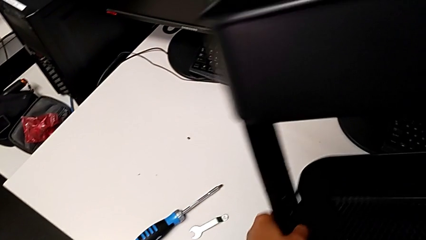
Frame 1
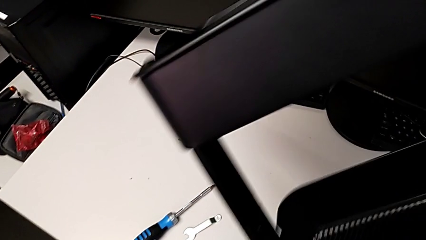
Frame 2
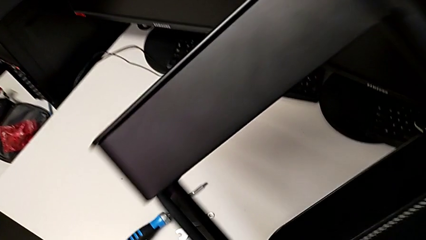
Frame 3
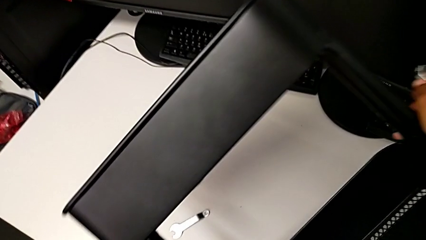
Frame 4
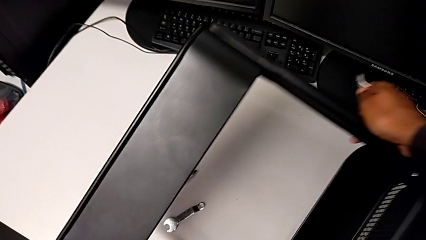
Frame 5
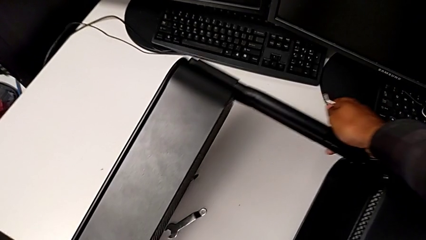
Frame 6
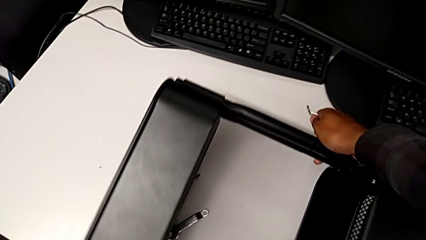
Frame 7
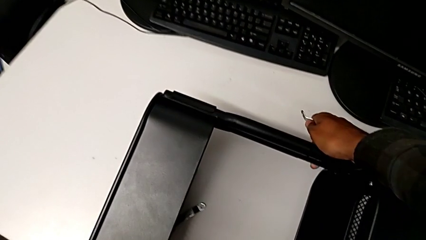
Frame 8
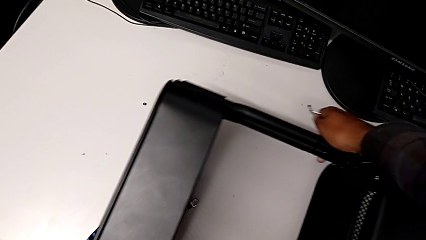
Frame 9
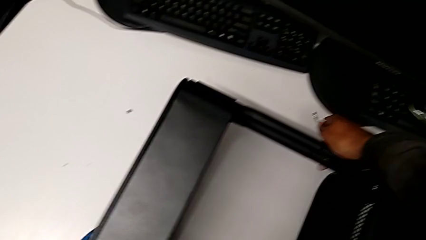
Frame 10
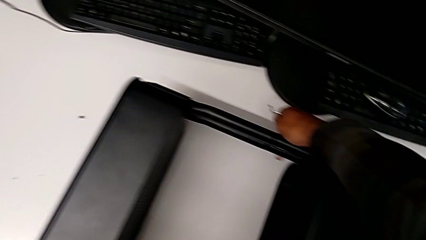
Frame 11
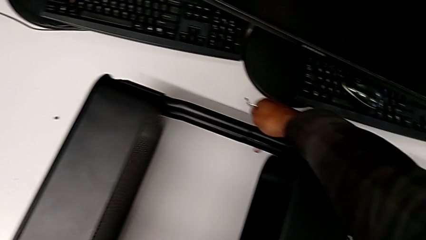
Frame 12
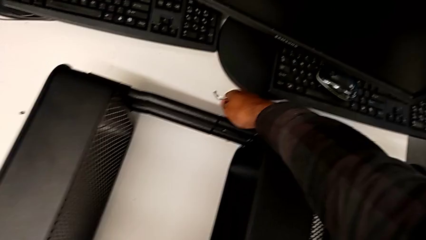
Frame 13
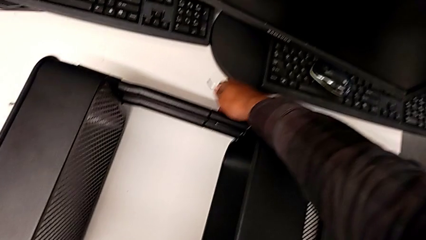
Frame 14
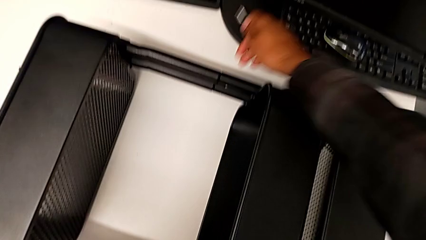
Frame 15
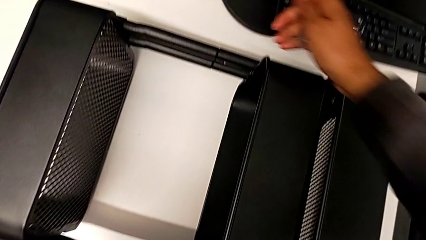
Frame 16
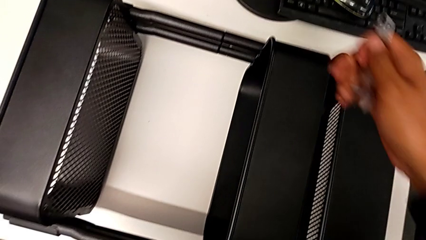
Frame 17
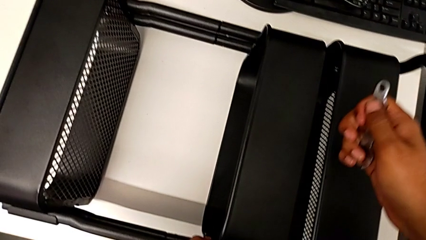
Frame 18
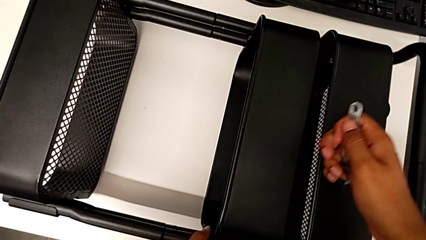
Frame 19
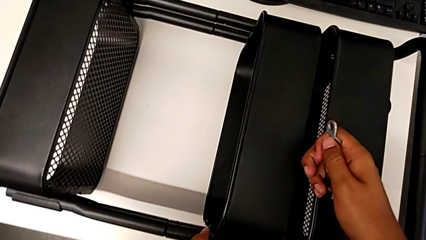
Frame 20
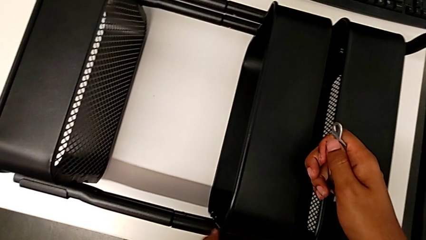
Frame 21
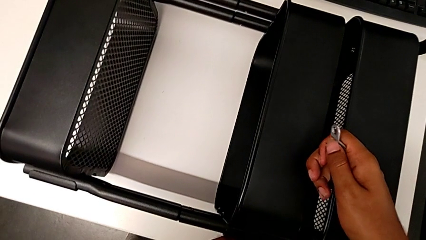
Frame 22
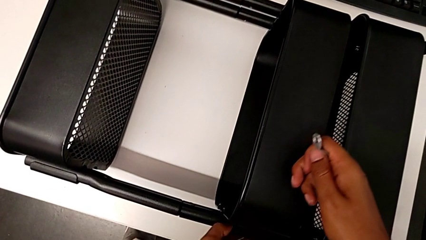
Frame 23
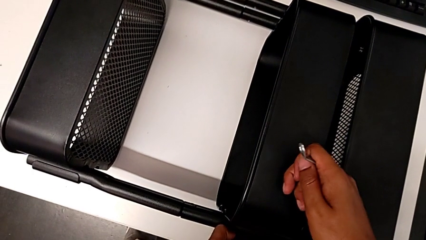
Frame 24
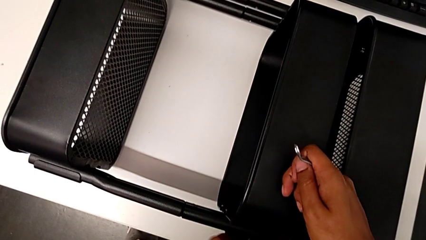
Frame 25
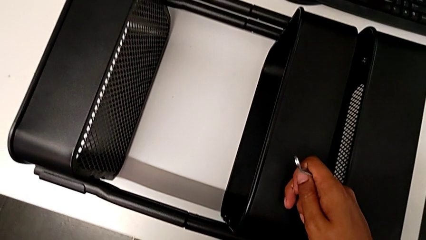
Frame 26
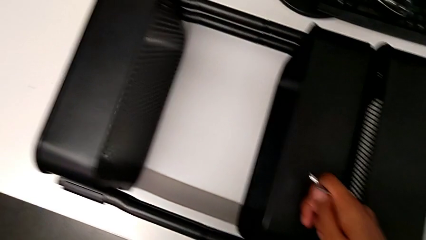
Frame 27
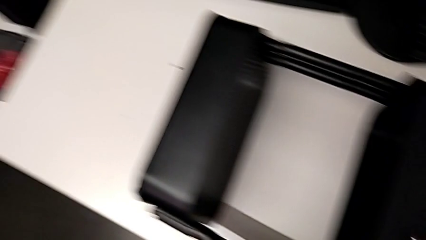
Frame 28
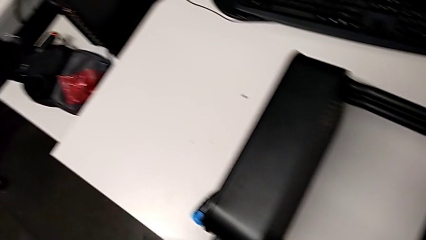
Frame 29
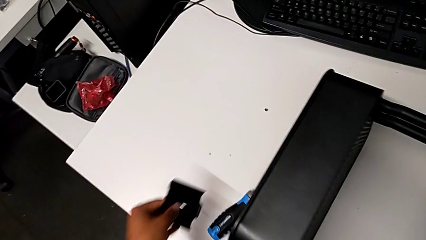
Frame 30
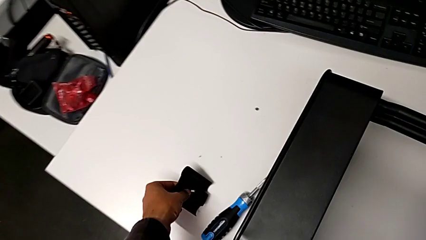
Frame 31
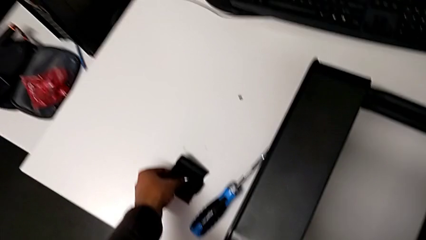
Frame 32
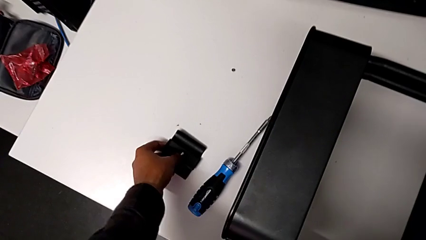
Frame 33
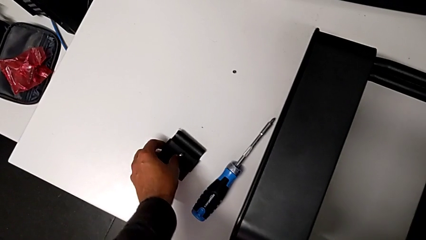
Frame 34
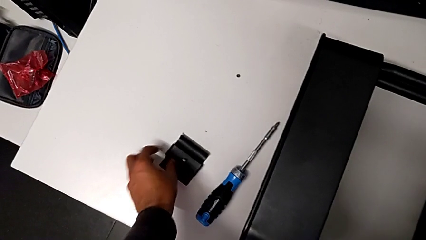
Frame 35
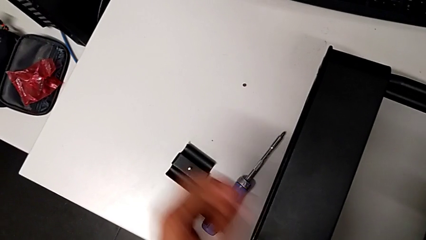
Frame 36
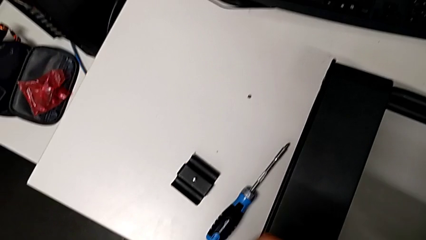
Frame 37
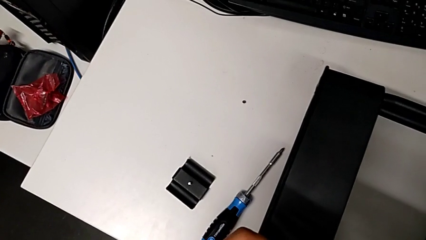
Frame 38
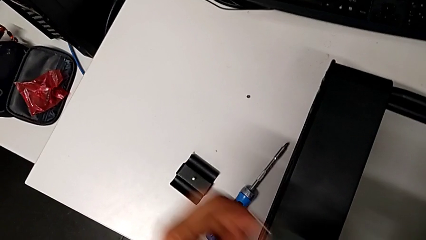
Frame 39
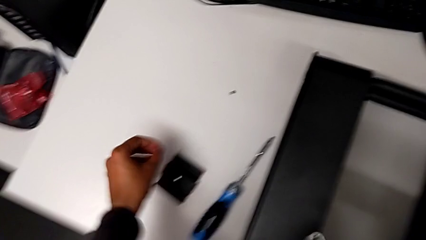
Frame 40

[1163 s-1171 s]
The camera wearer is disassembling the left middle tray. They rotate the utility cart and place the third bracket.

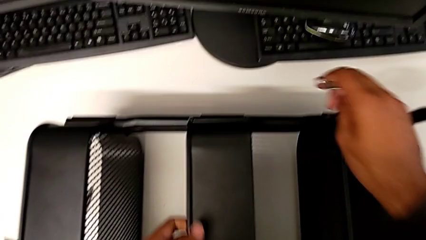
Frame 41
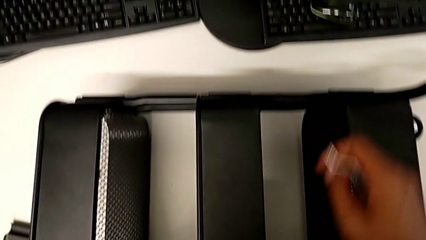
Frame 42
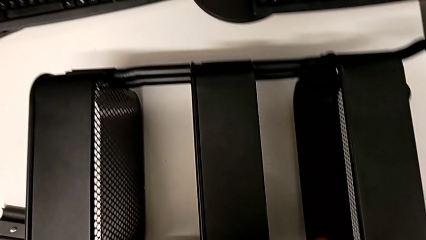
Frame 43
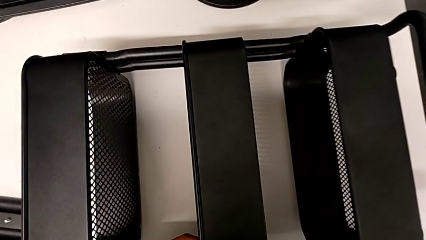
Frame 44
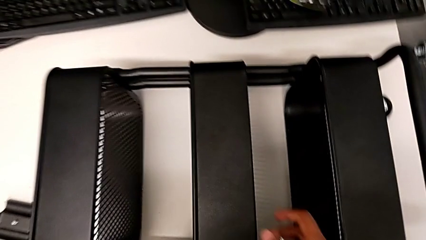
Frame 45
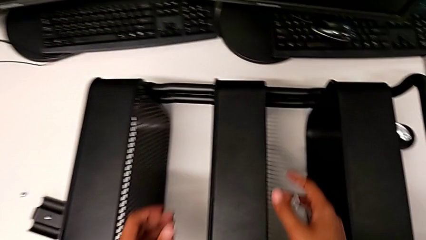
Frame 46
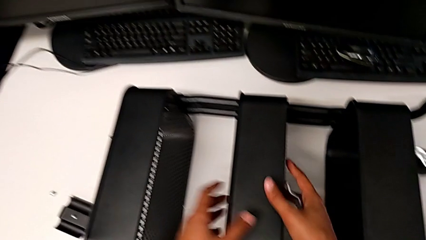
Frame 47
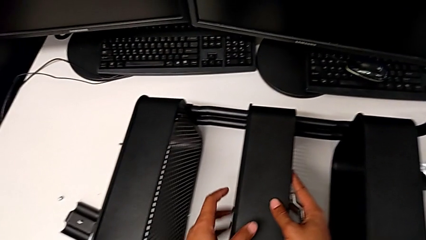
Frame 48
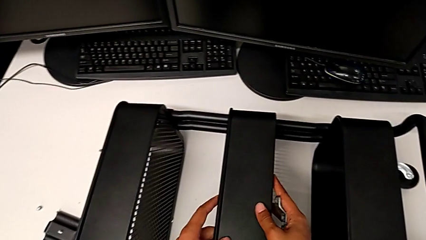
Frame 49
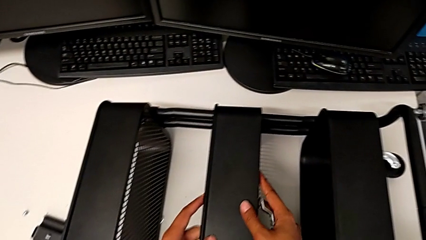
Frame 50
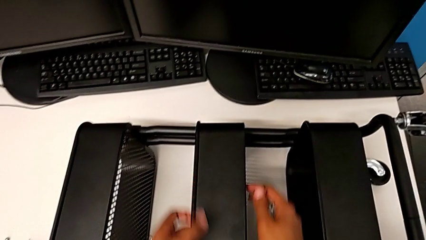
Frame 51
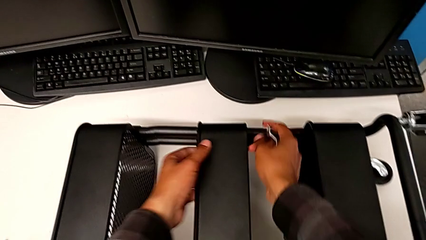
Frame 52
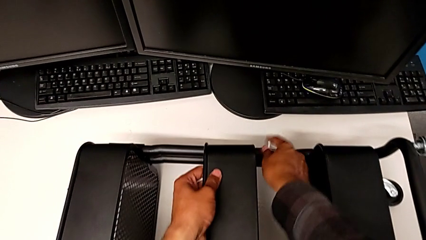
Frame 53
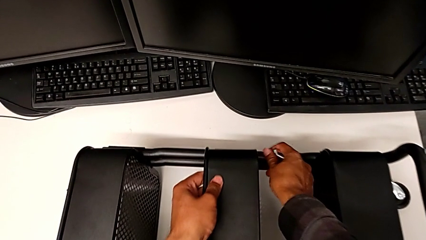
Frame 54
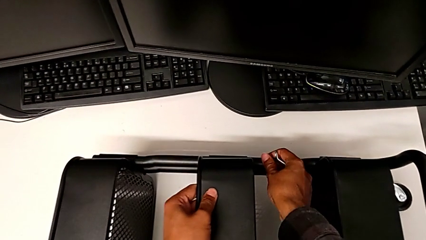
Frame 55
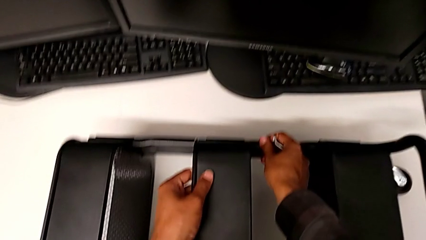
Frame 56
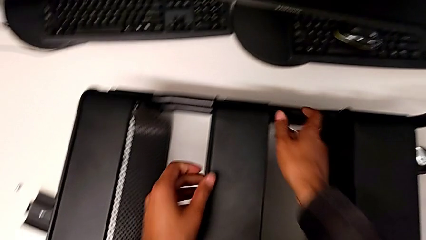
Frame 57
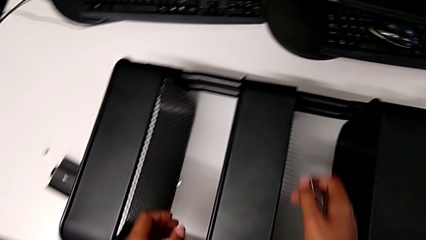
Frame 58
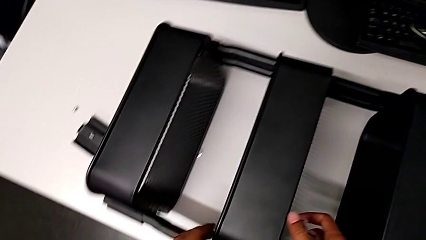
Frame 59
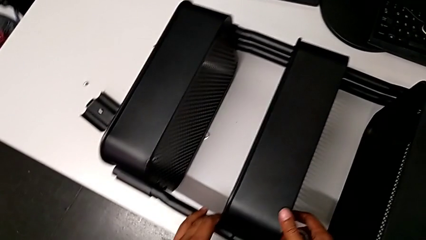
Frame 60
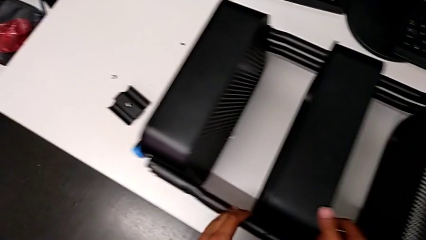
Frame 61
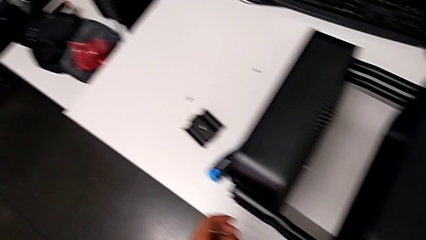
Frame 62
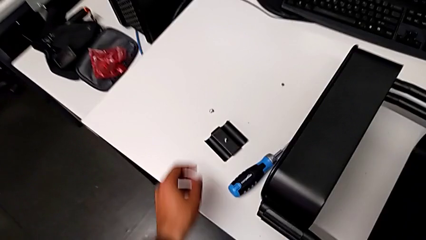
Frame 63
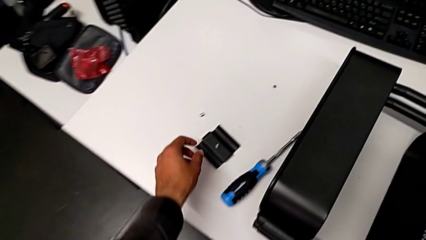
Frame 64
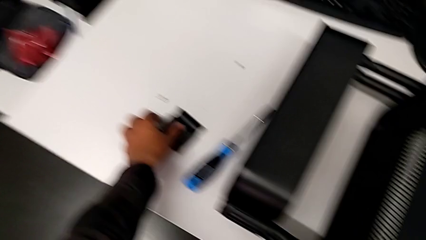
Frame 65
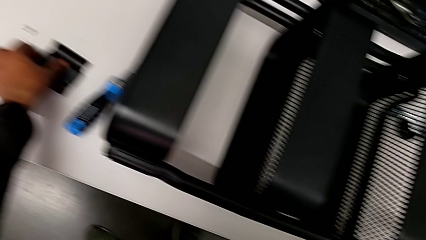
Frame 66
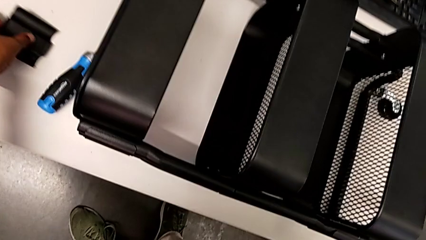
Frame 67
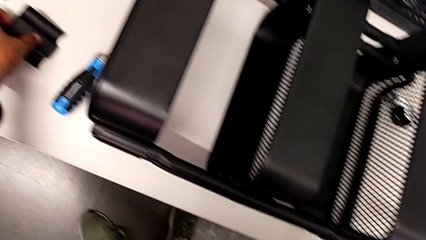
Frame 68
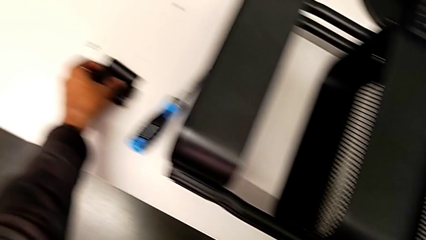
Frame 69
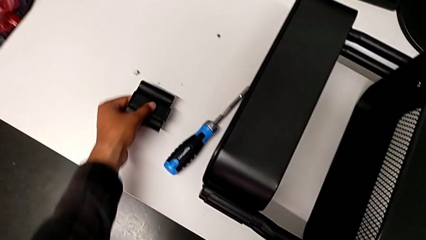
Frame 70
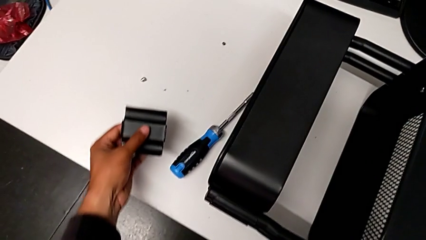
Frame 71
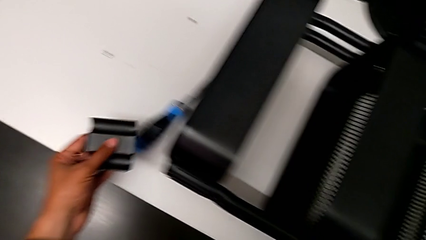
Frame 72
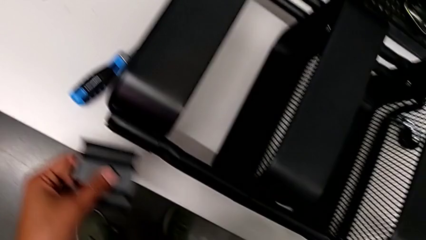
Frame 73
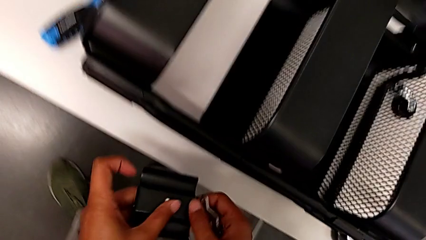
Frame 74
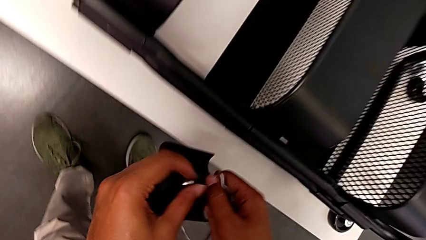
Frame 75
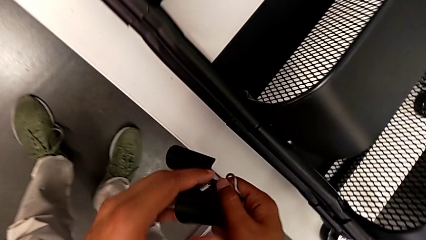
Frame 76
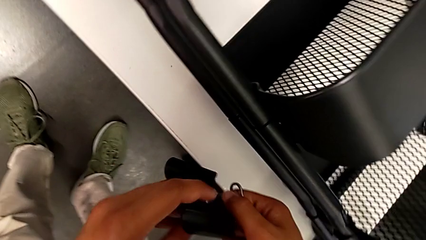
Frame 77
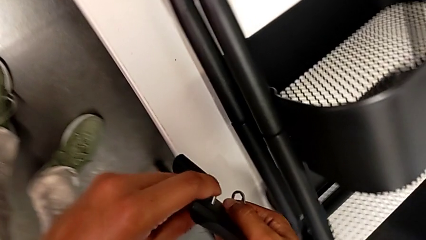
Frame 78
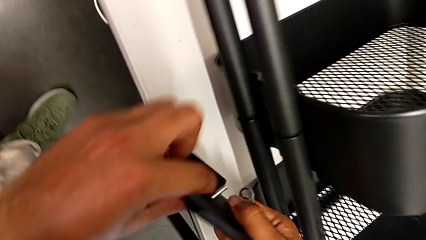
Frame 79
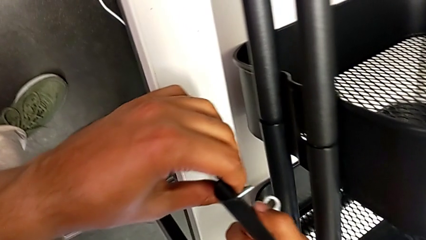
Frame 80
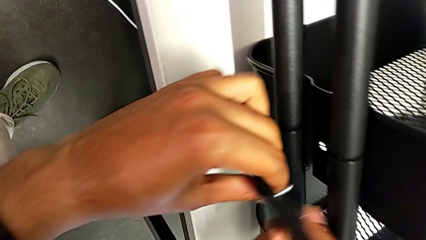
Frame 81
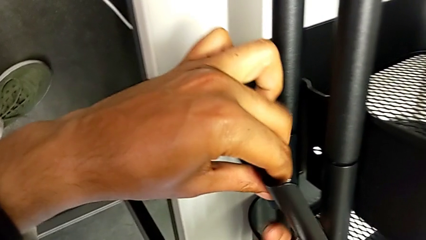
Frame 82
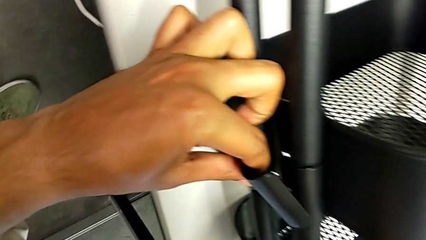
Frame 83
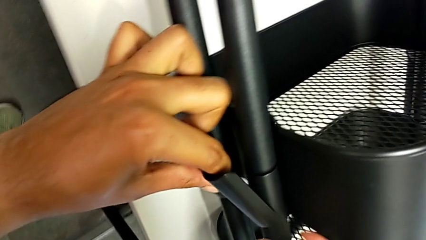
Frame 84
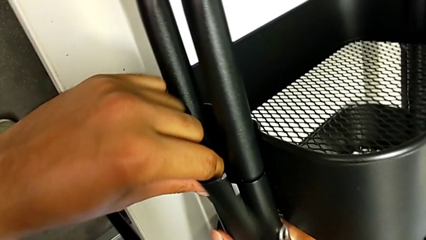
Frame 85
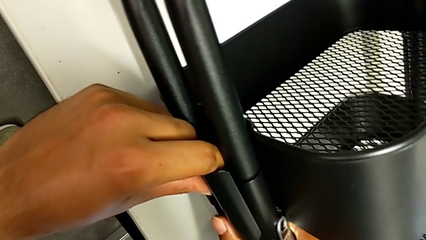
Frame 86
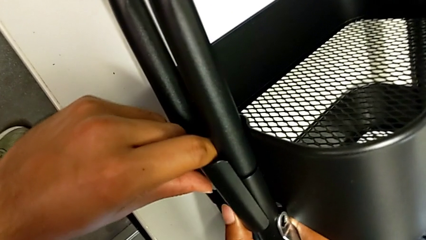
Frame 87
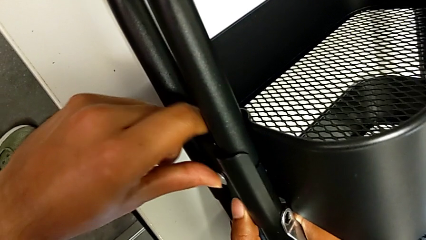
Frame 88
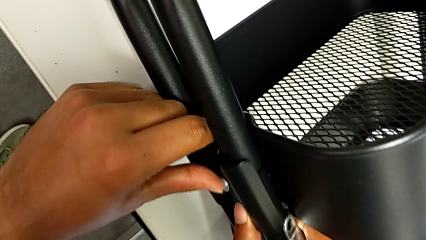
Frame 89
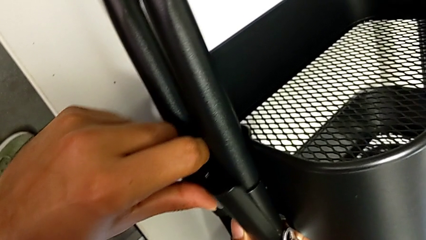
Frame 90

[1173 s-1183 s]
The camera wearer is aligning the left middle tray. They align the second grid tray and grab the third bracket.
